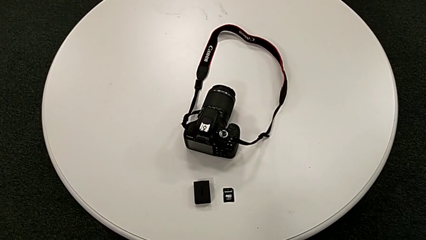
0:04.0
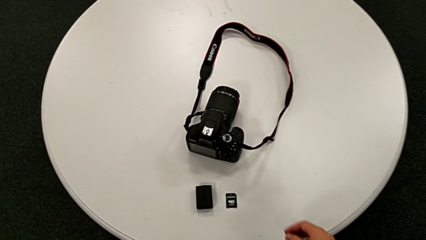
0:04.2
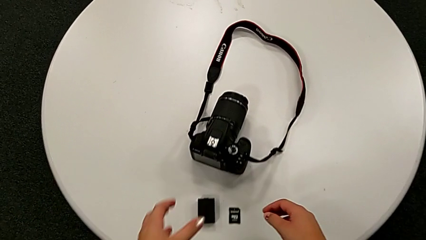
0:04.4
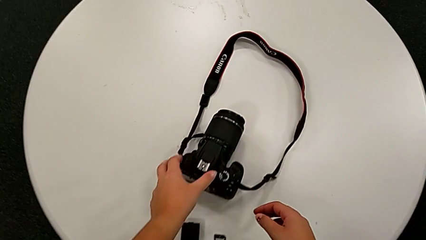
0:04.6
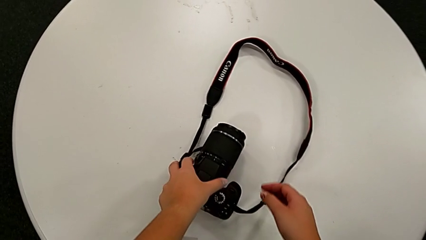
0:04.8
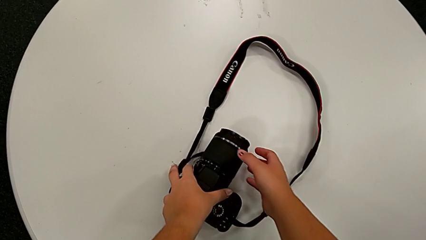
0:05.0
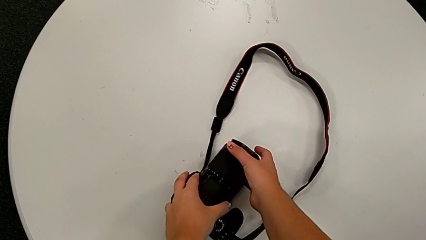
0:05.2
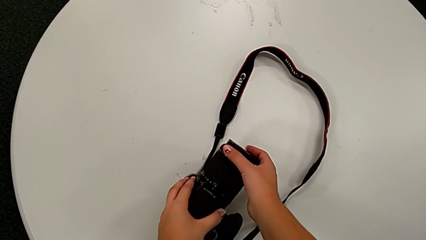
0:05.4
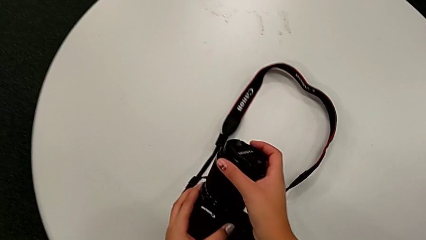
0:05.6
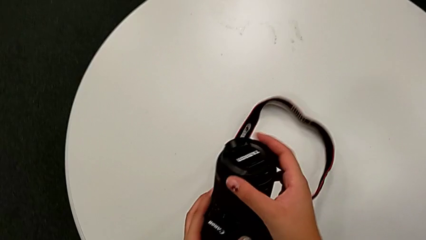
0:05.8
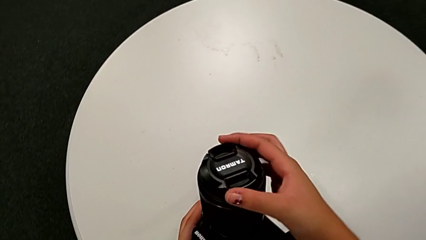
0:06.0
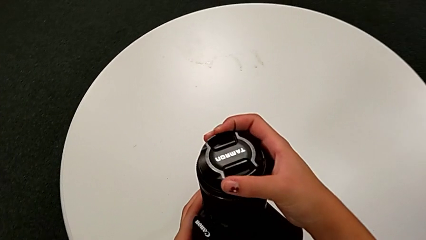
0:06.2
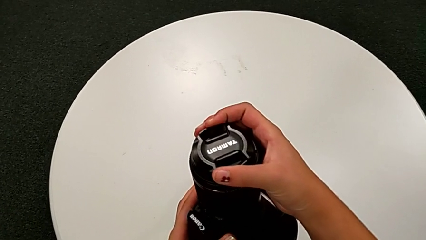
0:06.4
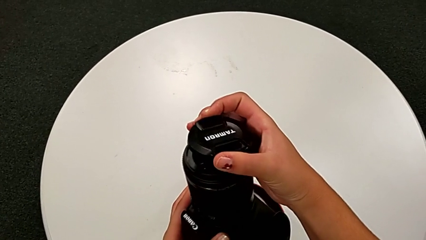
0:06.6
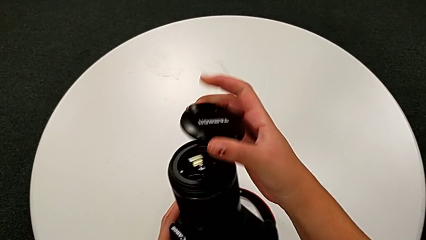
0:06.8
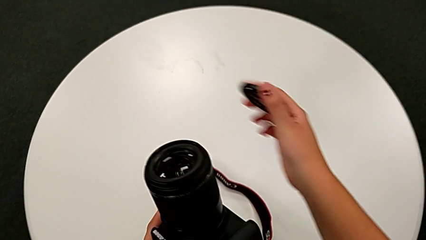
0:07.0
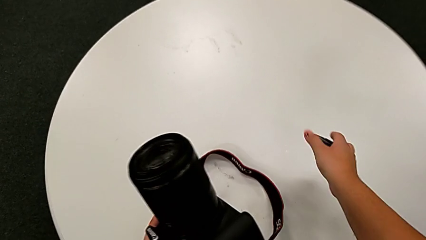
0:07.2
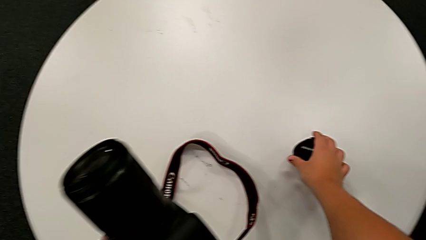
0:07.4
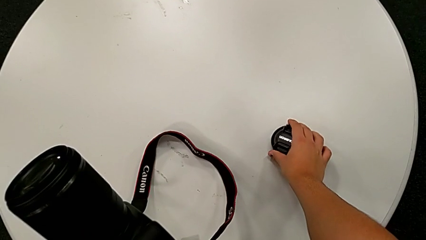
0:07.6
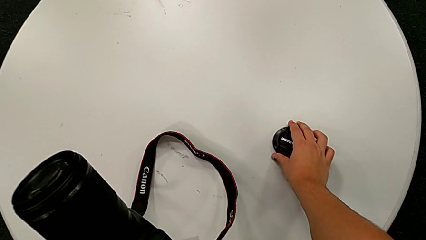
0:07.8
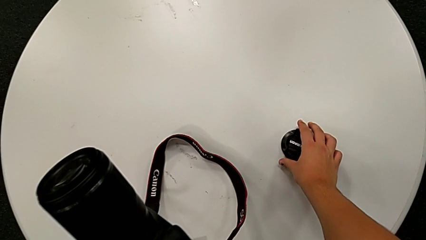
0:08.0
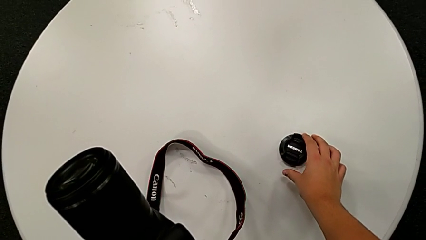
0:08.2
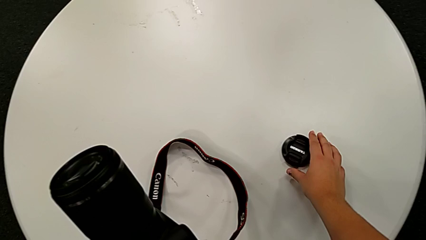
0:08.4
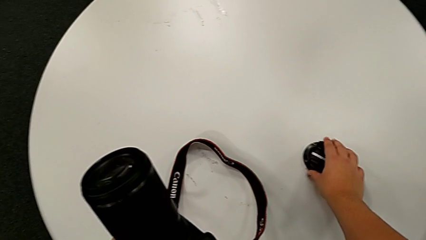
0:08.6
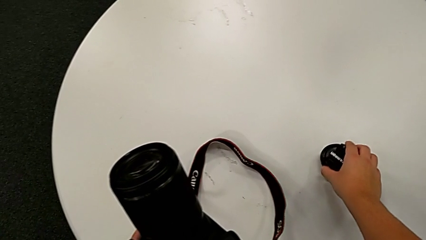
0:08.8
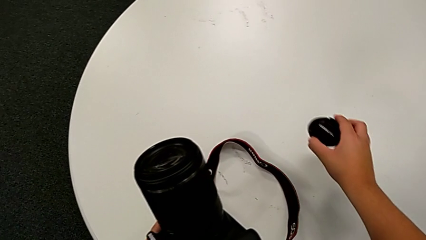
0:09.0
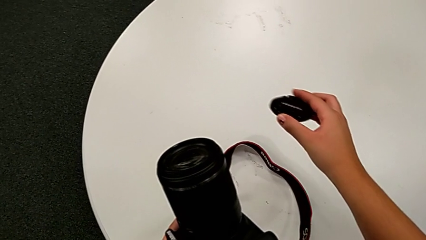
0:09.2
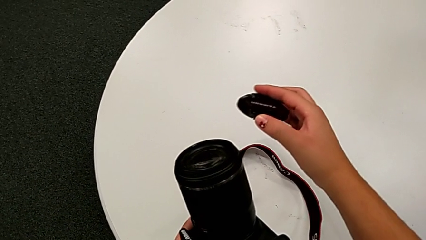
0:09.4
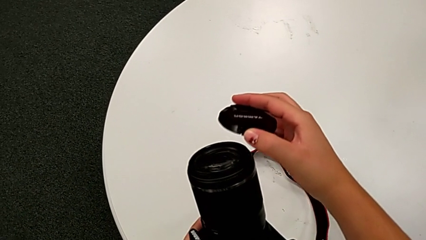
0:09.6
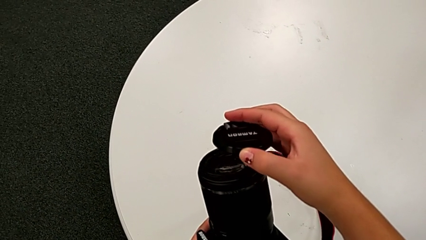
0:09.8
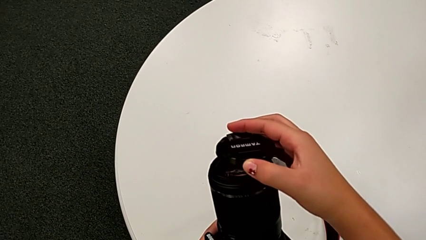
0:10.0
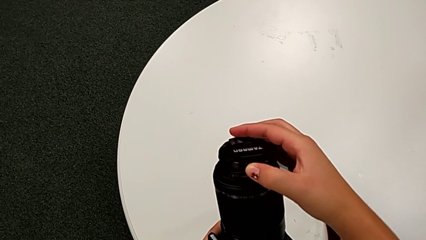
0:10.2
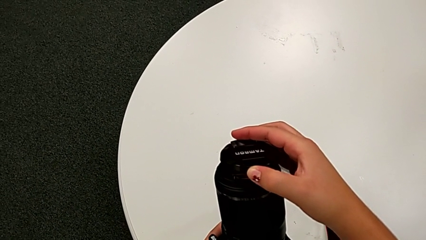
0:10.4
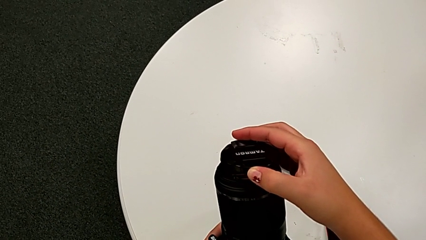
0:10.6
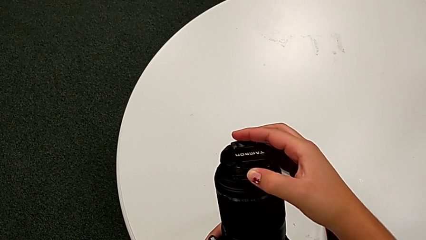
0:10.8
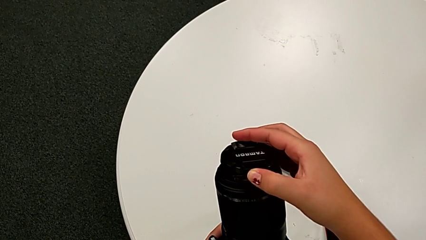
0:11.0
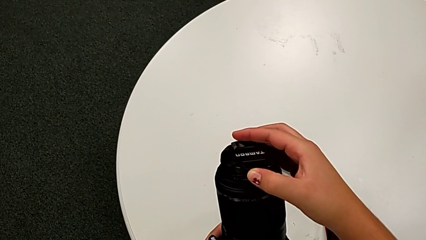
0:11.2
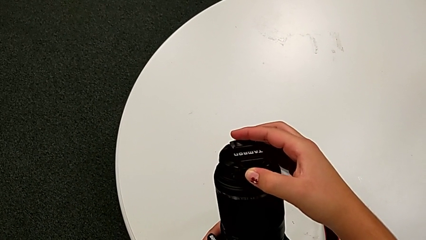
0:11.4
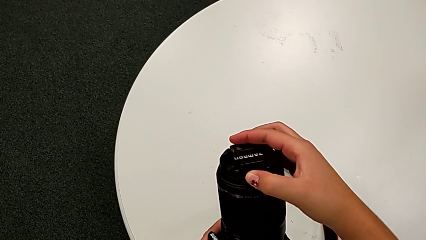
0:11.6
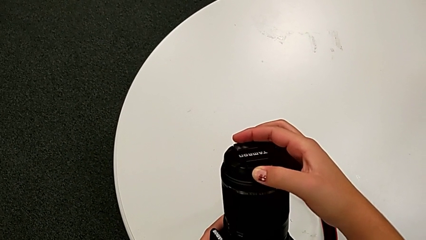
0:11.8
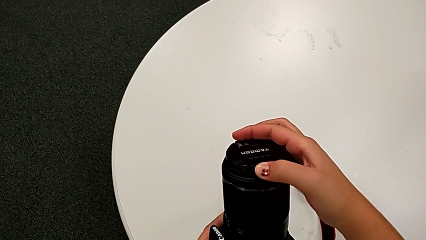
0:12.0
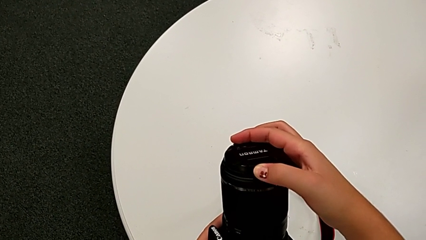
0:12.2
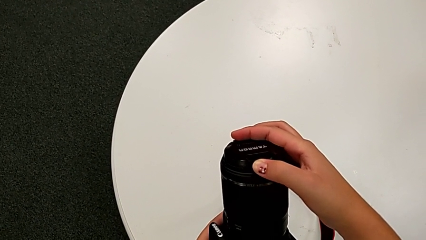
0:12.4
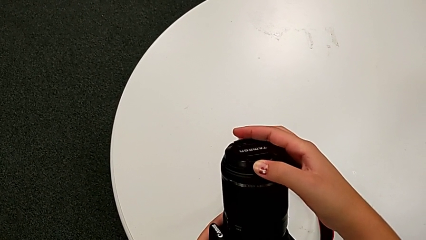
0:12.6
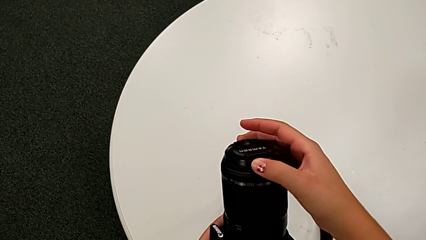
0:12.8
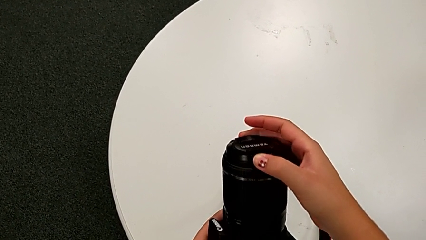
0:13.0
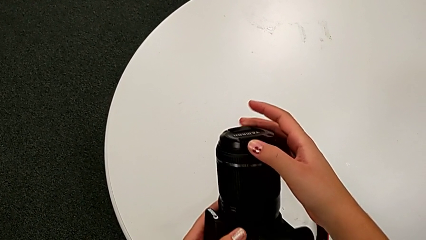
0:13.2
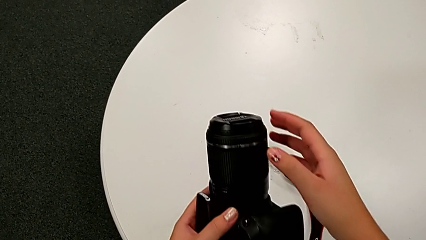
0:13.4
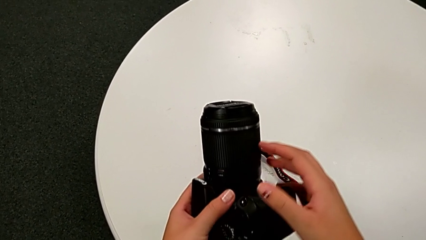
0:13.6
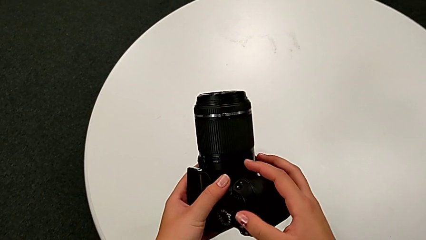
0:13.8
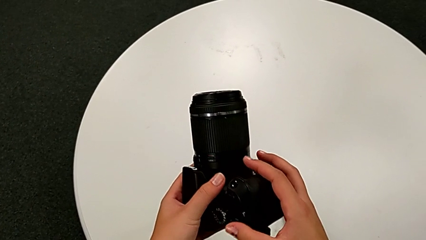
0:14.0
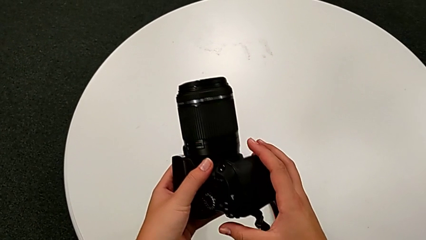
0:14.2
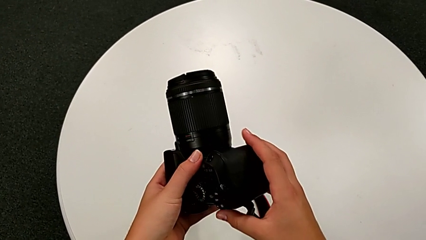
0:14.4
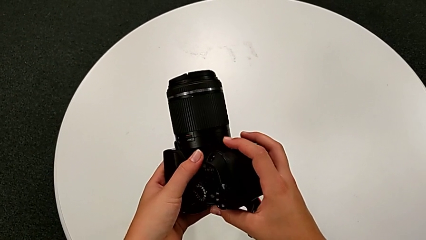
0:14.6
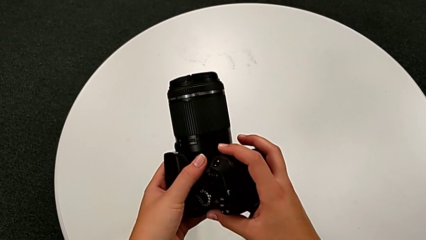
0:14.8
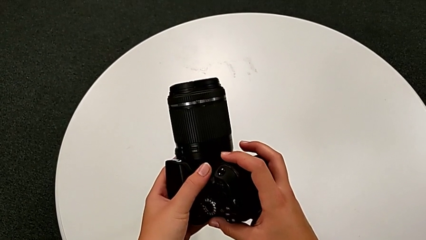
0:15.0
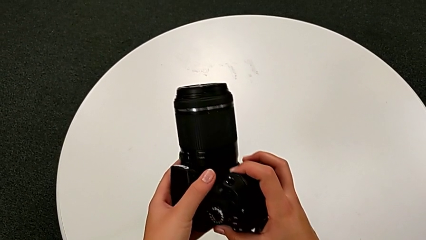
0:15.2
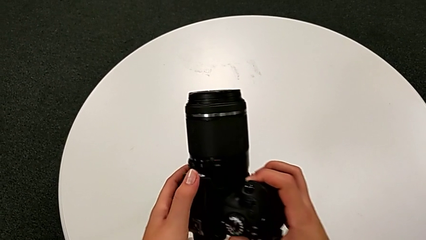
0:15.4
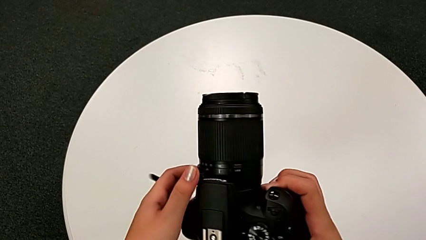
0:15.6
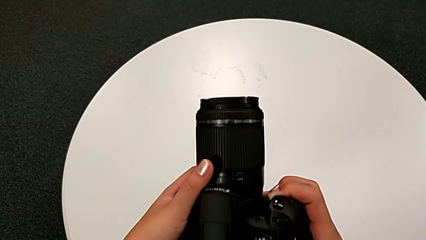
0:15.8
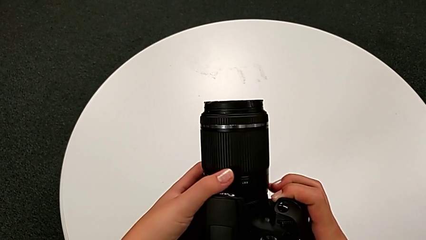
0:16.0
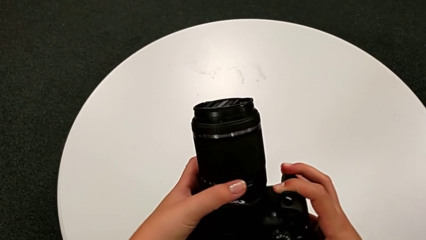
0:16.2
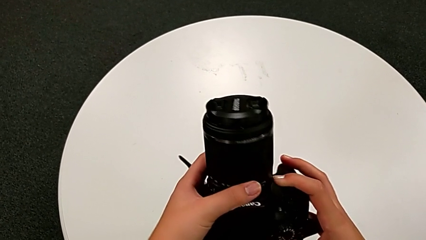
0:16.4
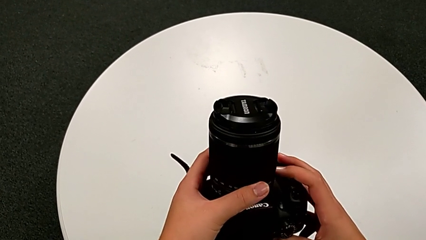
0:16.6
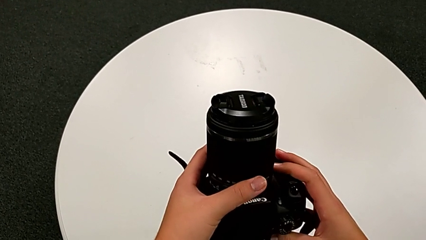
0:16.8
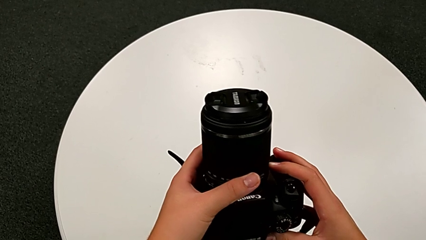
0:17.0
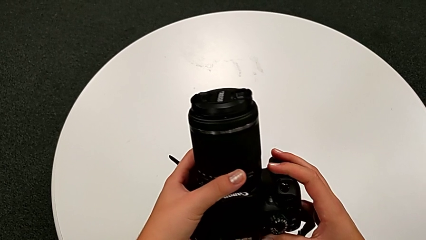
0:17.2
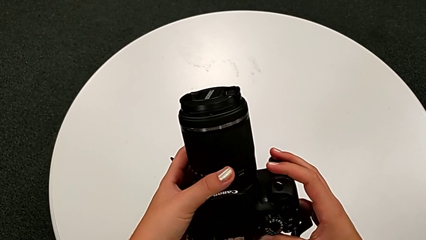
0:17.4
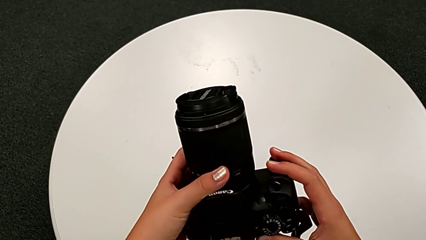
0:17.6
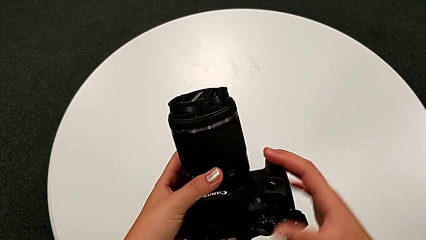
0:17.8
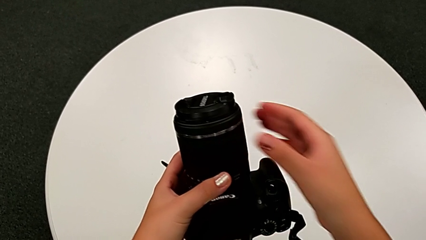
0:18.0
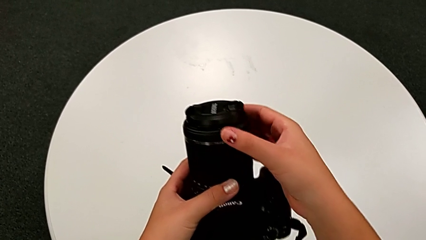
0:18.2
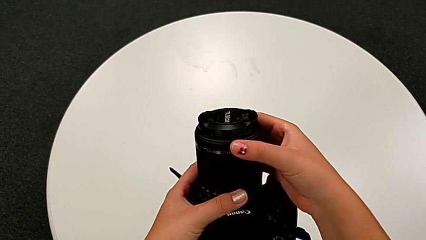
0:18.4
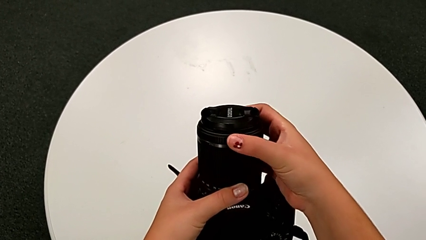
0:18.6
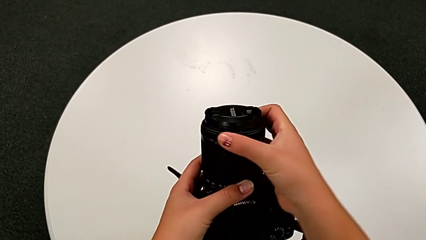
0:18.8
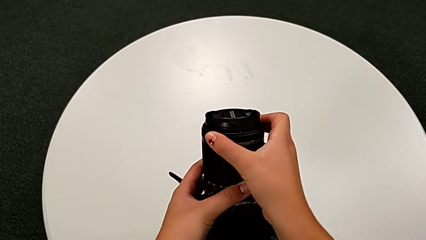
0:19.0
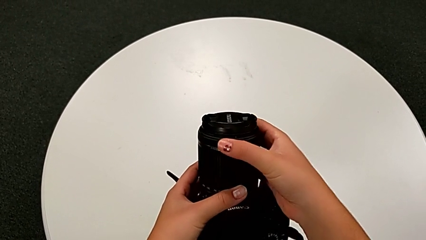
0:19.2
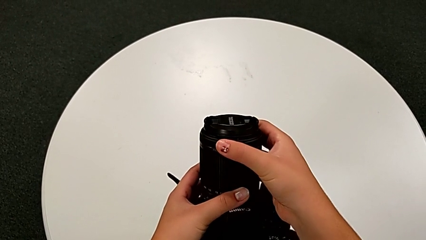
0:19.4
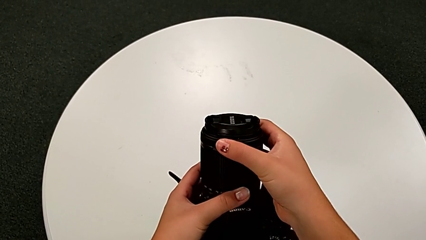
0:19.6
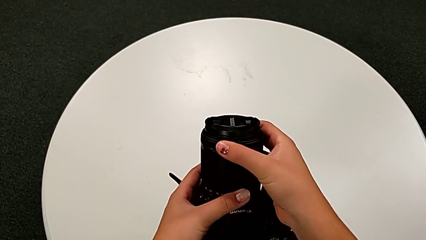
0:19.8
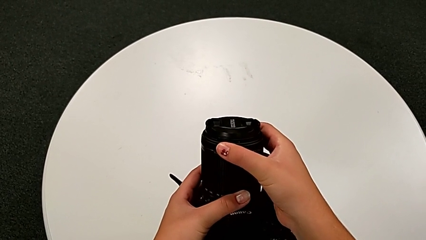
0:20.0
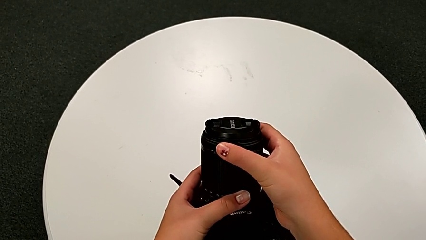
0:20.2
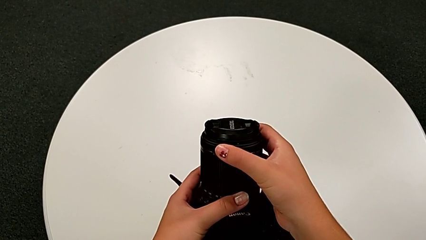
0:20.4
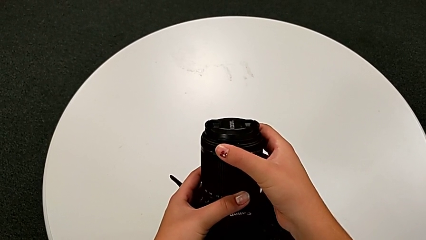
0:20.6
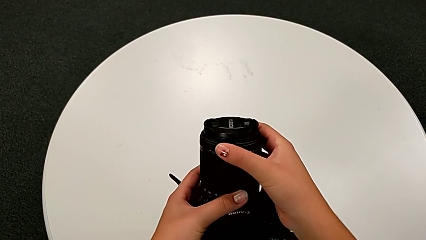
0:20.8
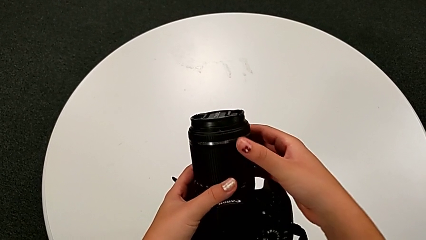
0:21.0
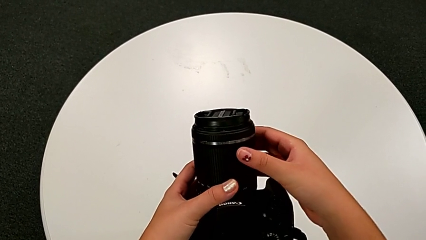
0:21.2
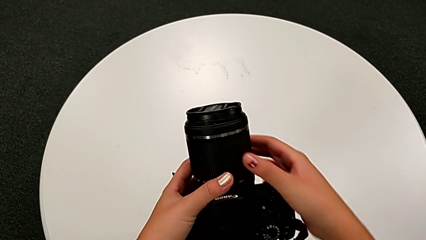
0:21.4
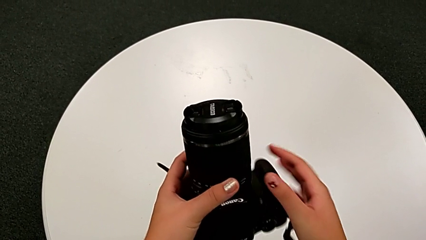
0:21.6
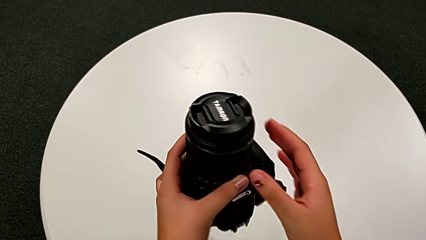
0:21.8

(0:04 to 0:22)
The camera wearer is detaching the lens from the DSLR. They grab the DSLR, wrongly withdraw the lens cover and place it, grab it, wrongly place it, lift it and assemble it. They rotate the DSLR and wrongly rotate the lens.
